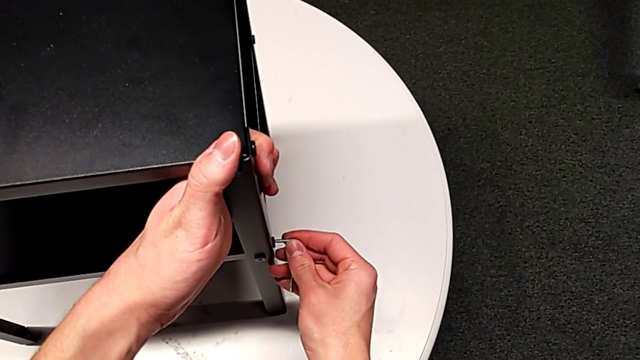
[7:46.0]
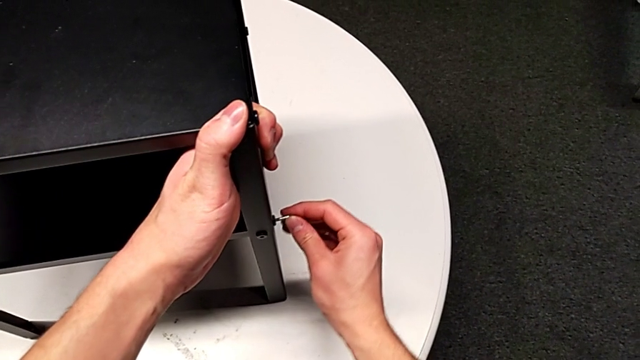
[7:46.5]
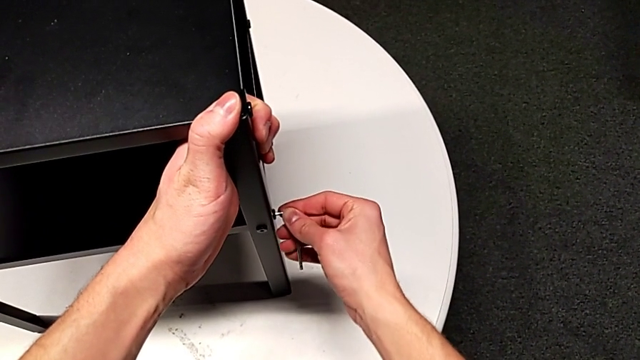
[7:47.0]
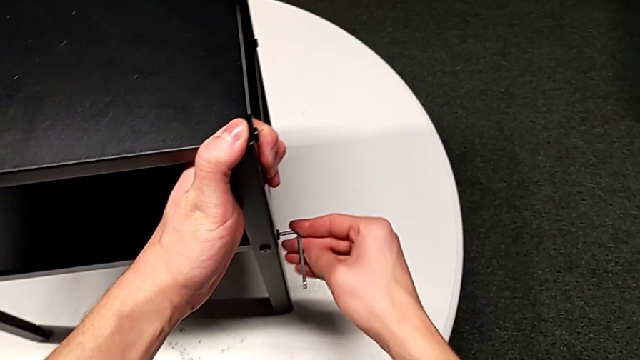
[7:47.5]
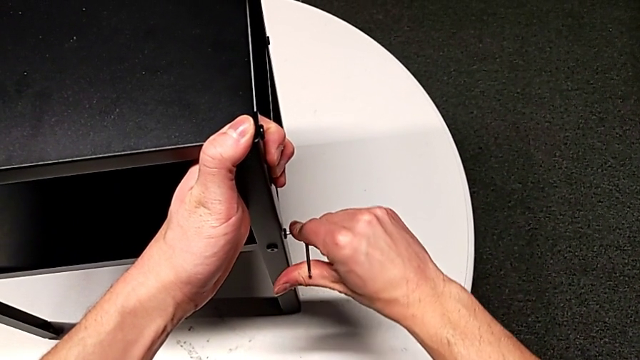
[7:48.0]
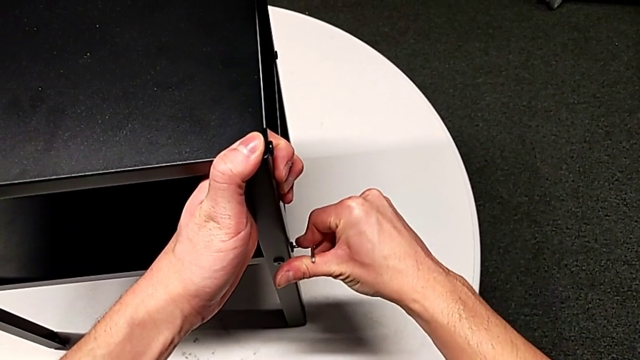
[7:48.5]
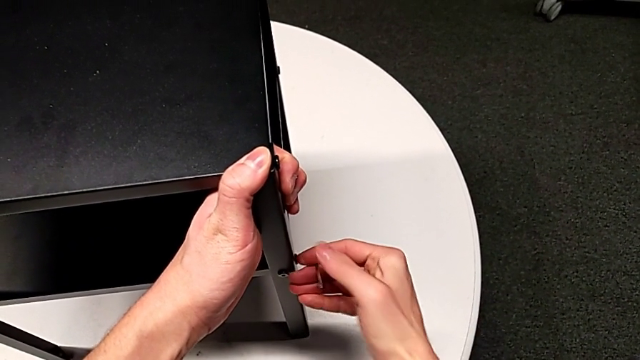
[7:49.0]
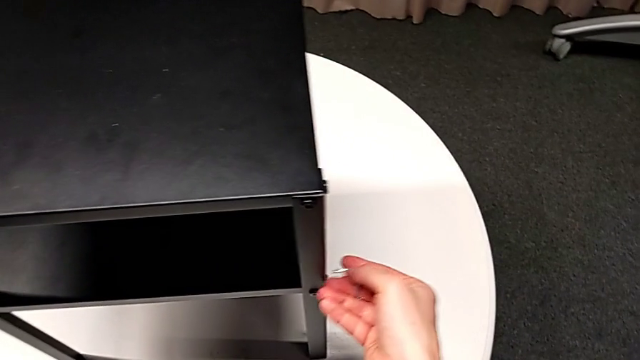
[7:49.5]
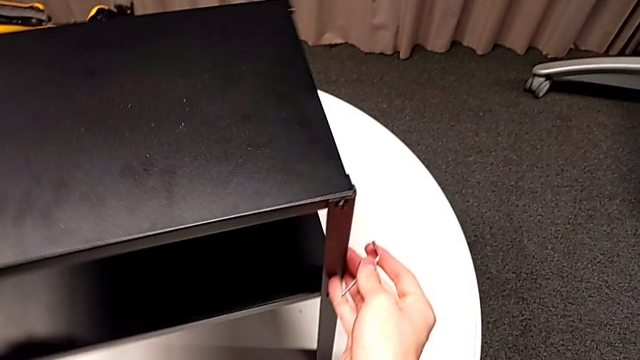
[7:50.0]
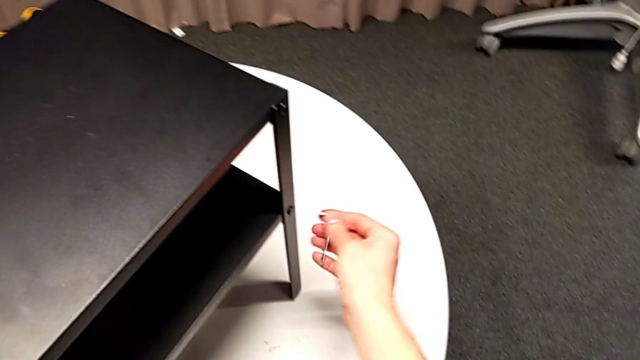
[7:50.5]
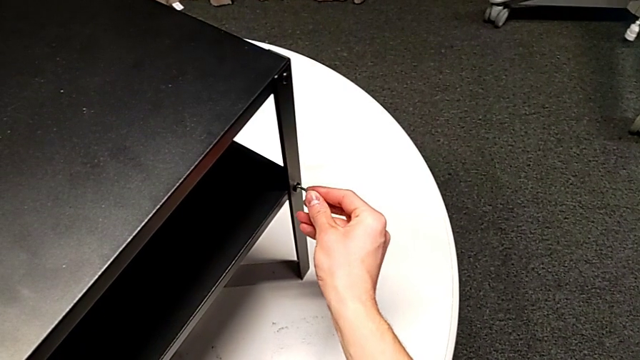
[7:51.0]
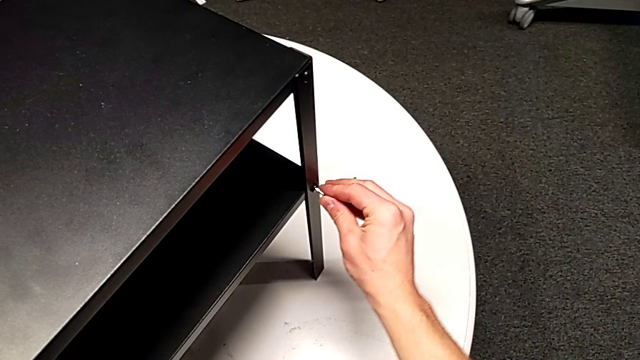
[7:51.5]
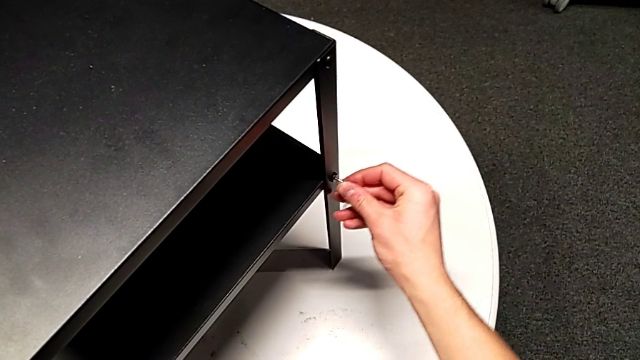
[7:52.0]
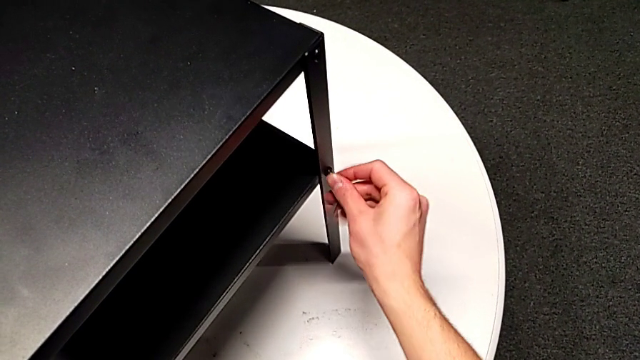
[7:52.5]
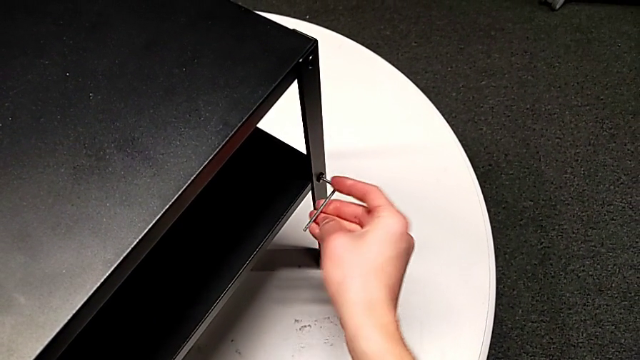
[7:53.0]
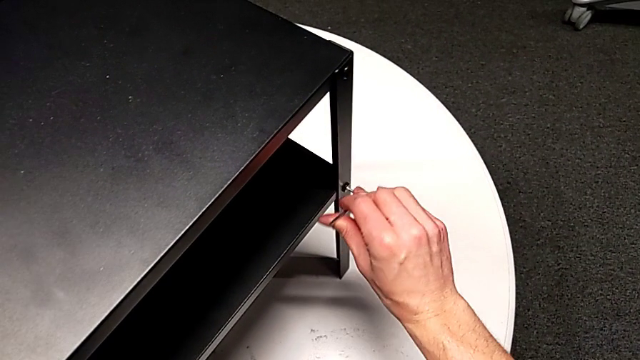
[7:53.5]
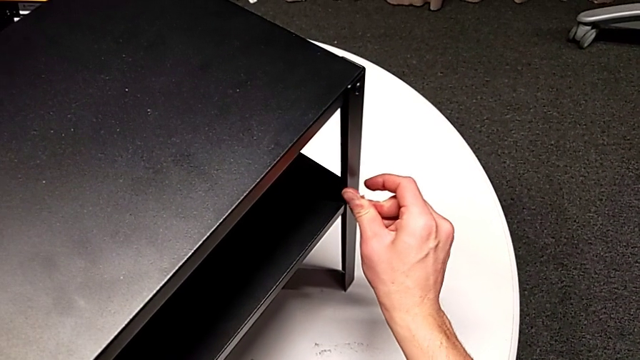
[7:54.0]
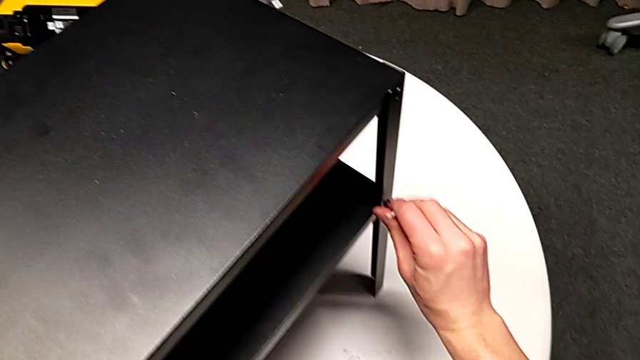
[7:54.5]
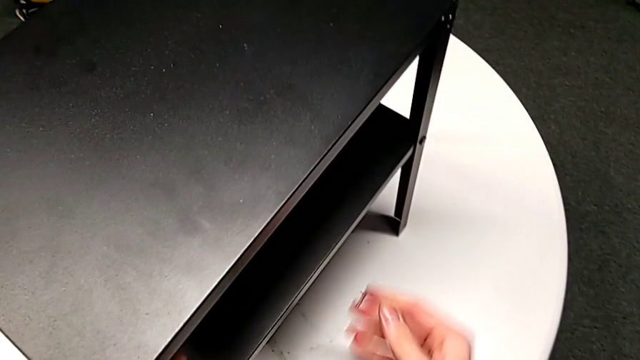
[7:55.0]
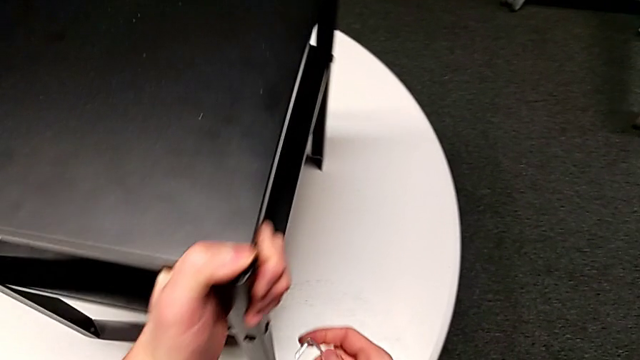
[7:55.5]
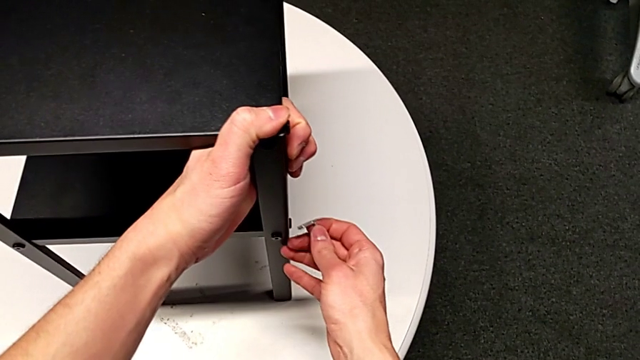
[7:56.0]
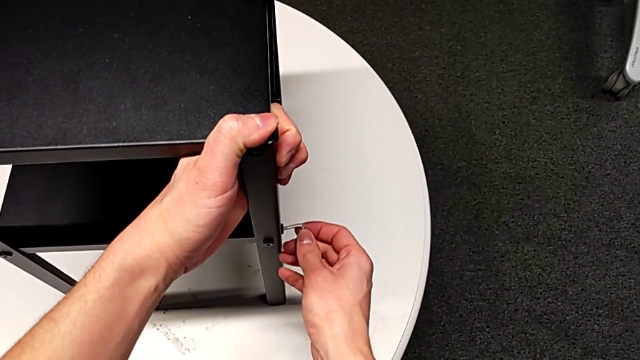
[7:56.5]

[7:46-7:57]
The camera wearer is tightening the screws of the bottom shelf. They insert the Allen wrench, screw the hex socket head, withdraw the Allen wrench and slide the nightstand. They insert the Allen wrench, screw the hex socket head, withdraw the Allen wrench, slide the nightstand and insert the Allen wrench.

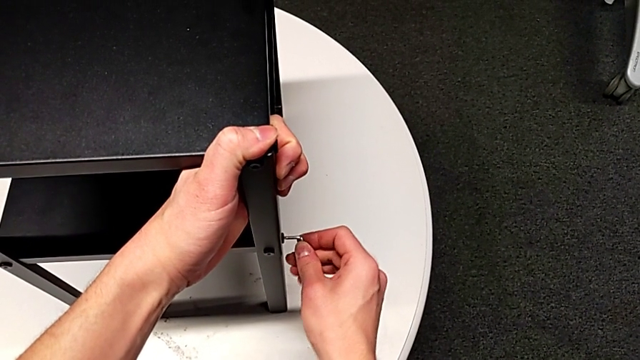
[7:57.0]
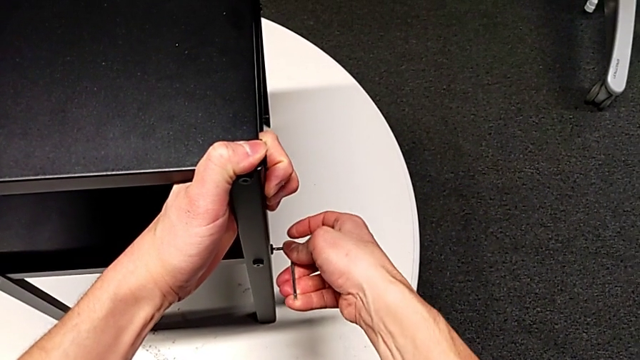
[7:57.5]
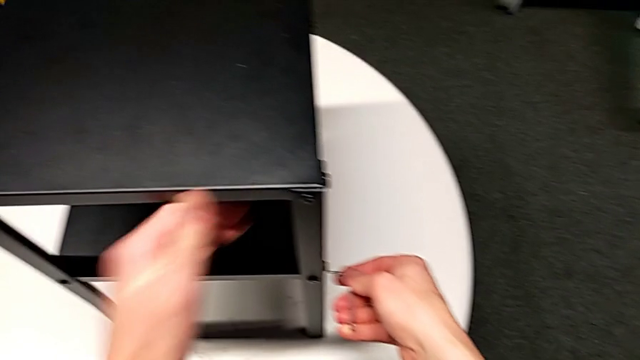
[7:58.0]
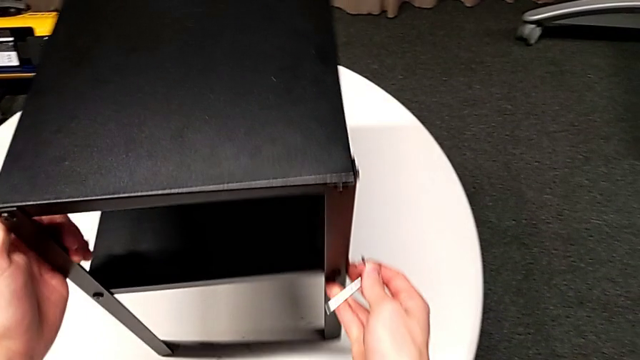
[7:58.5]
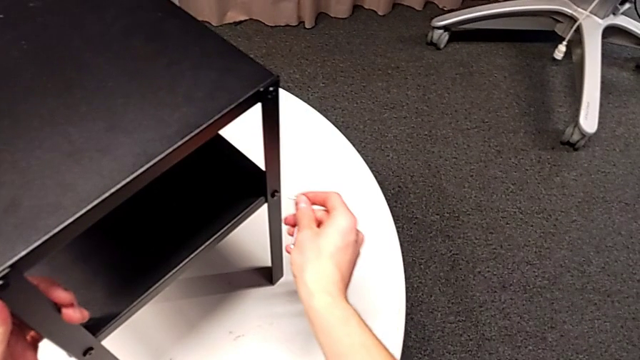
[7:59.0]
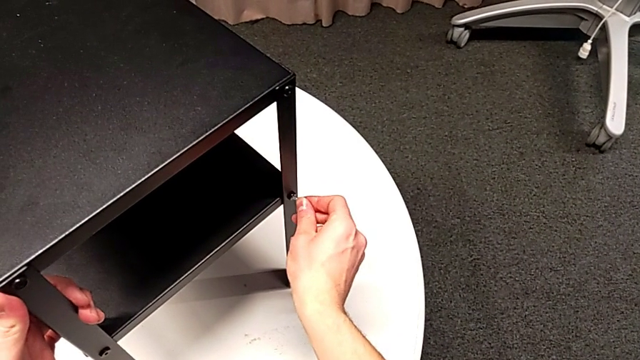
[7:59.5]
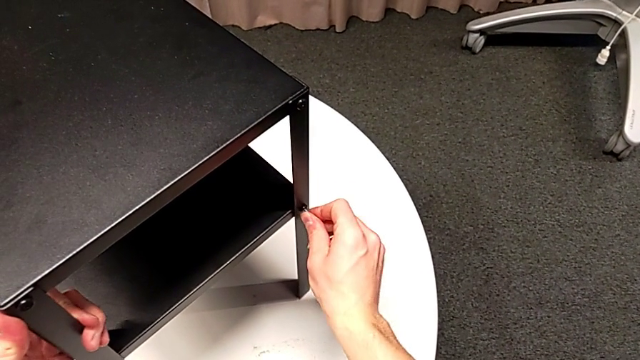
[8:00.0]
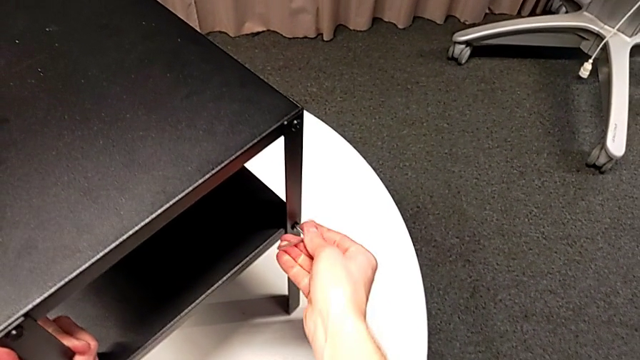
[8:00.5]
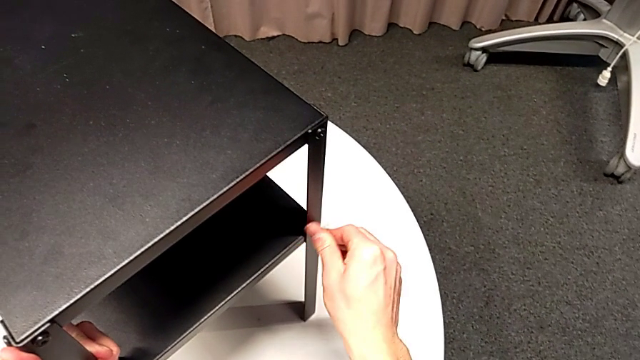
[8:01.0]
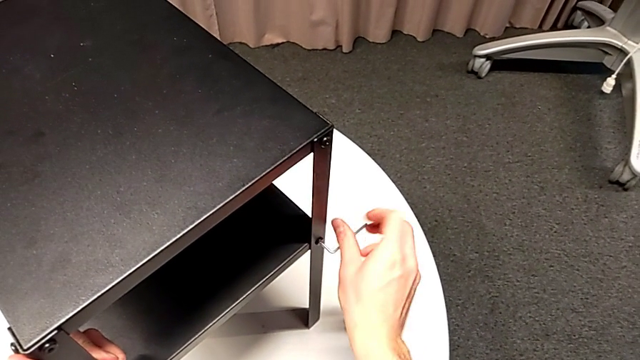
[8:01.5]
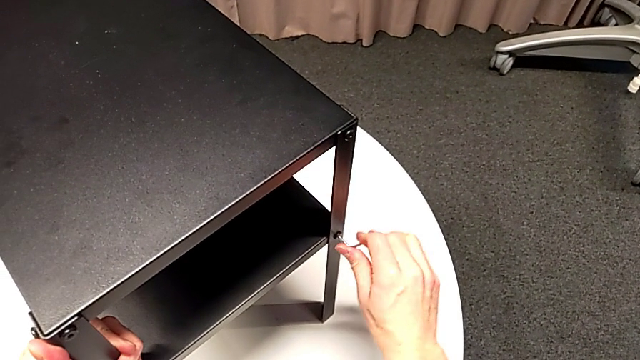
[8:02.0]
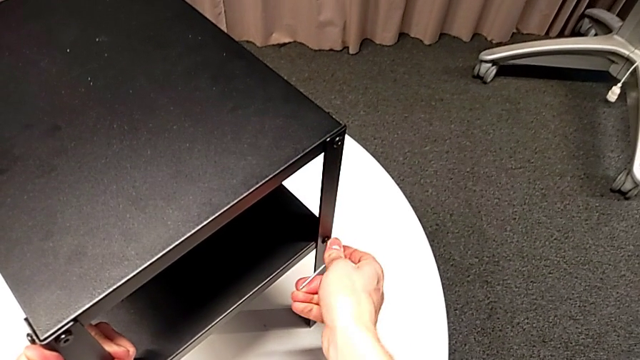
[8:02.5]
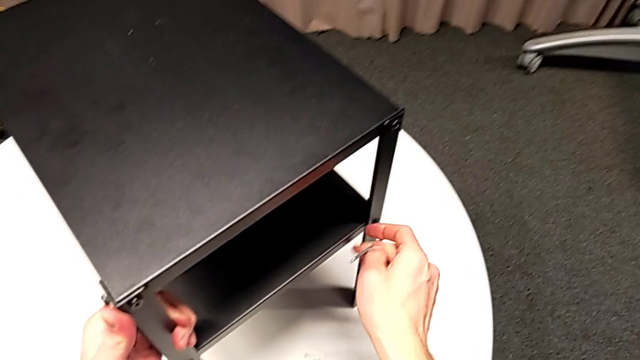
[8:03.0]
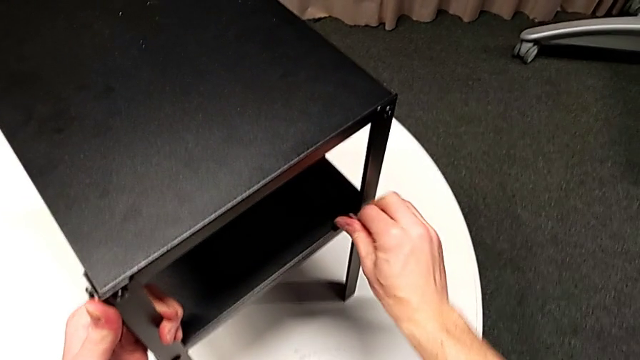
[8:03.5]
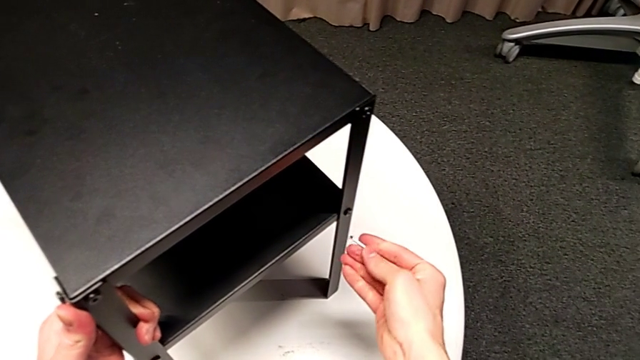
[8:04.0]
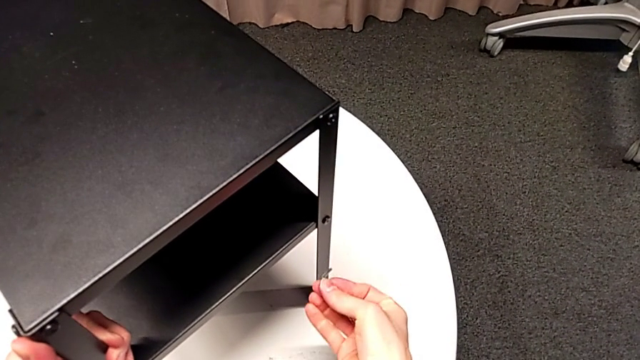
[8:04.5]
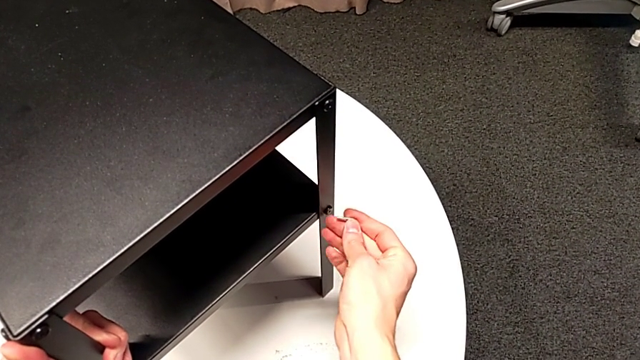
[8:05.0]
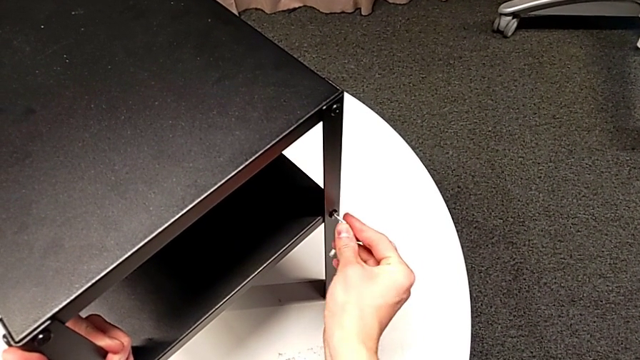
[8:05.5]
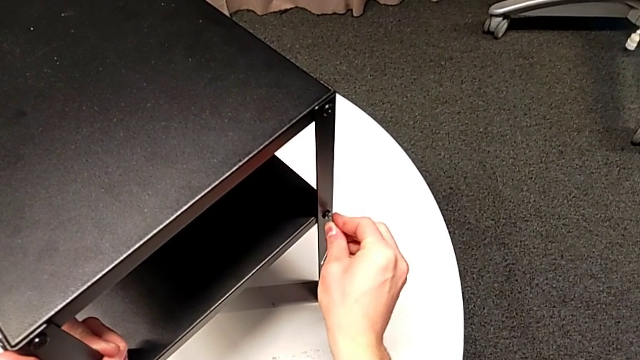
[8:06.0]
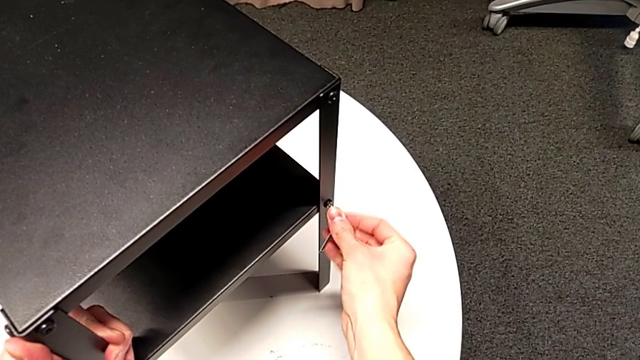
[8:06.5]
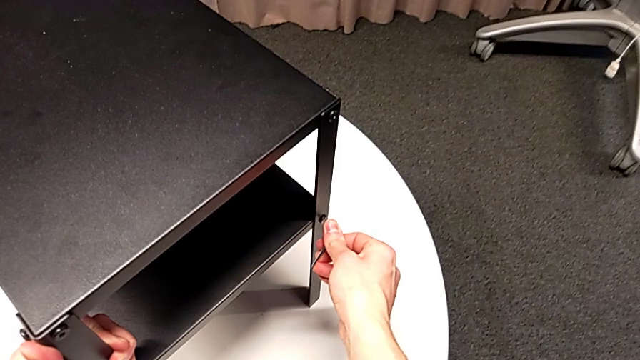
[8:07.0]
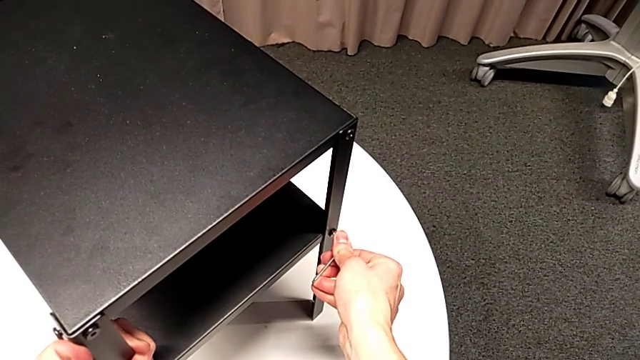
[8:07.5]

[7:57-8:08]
The camera wearer is tightening the screws of the bottom shelf. They screw the hex socket head, withdraw the Allen wrench, slide the nightstand, insert the Allen wrench, screw the hex socket head and withdraw the Allen wrench.
